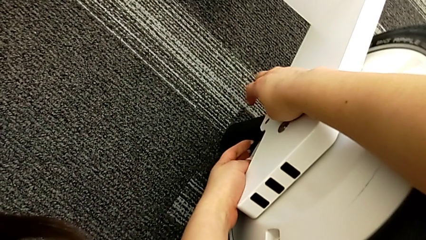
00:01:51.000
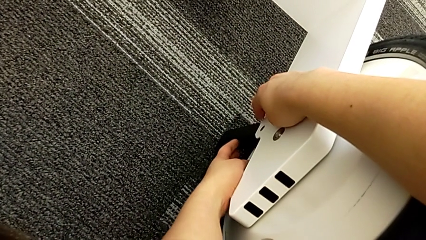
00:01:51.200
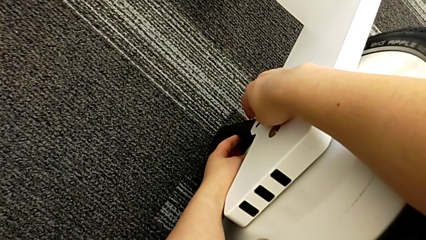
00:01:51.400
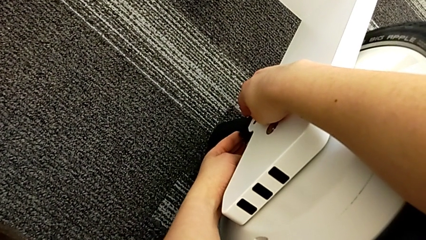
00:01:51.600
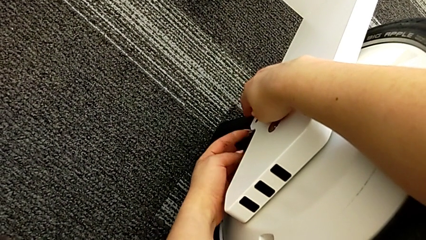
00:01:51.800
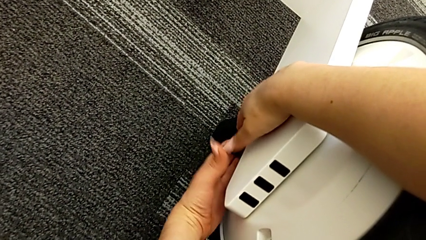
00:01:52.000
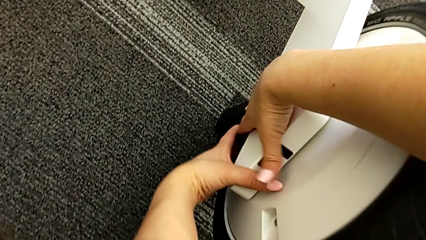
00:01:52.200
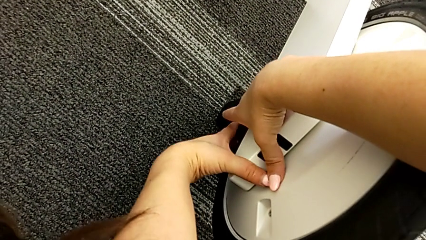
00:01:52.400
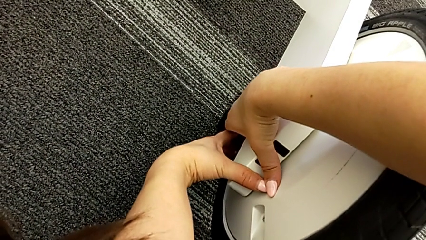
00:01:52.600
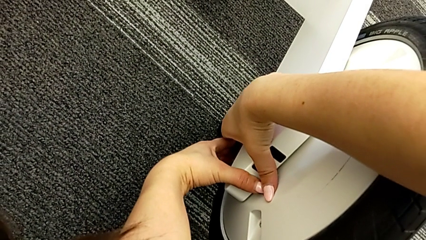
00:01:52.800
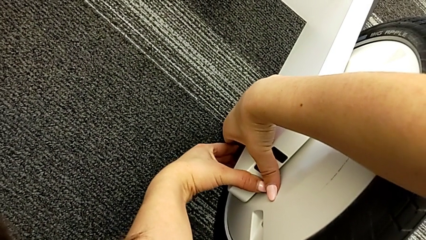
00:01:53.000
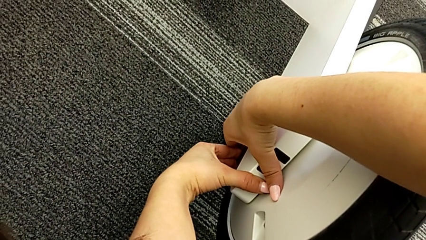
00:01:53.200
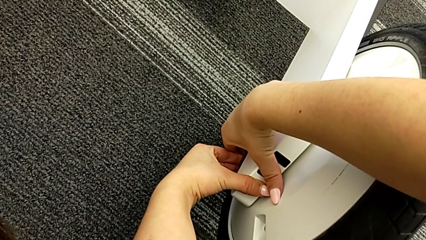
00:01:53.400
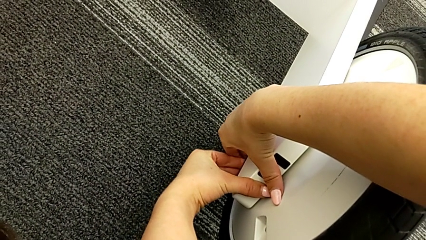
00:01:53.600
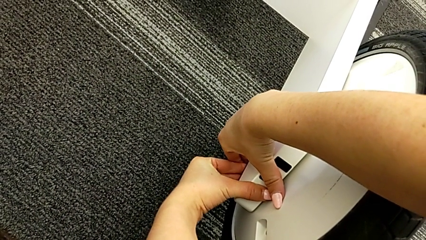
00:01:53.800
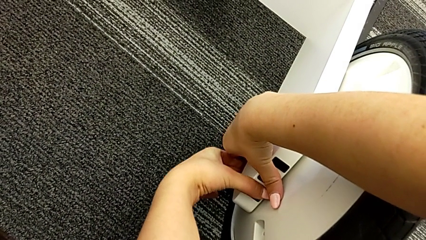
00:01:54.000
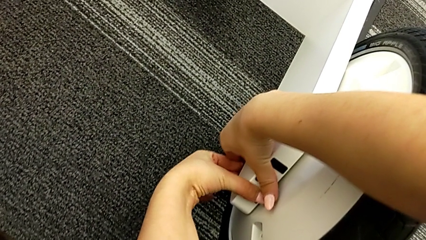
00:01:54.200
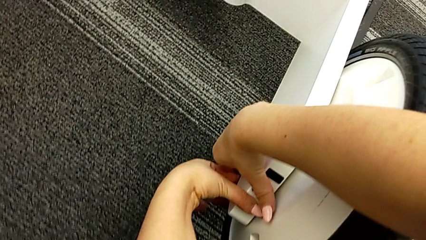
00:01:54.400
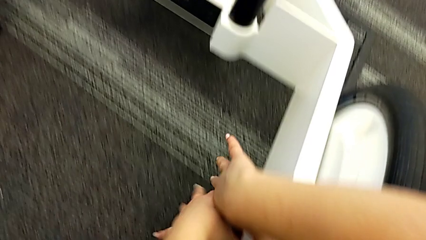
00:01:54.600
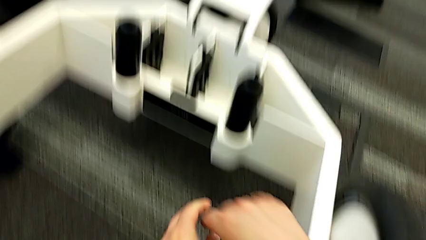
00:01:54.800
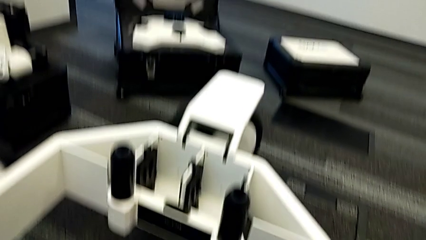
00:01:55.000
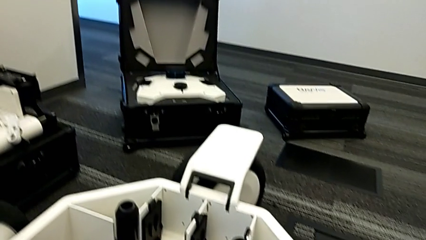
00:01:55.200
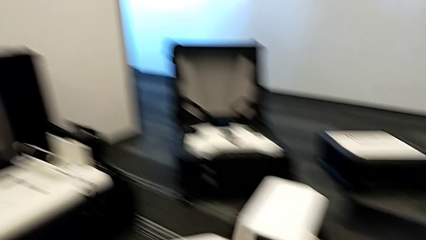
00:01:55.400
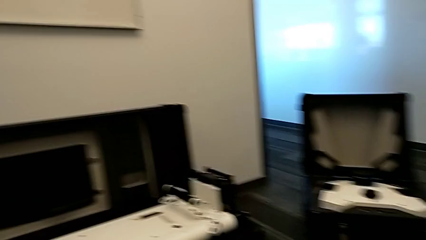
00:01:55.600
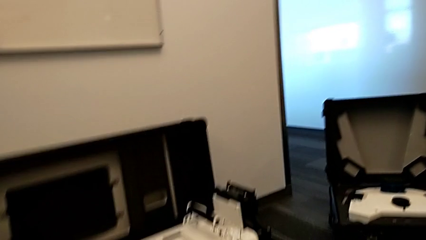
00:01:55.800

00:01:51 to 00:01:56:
The camera wearer is attaching the third wheel to the wheel unit. They keep pulling the lever.

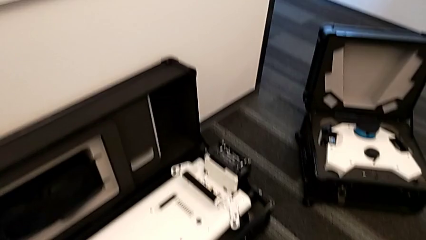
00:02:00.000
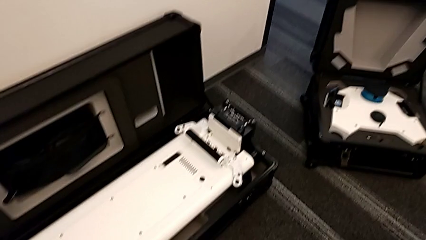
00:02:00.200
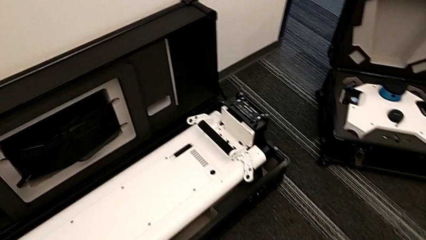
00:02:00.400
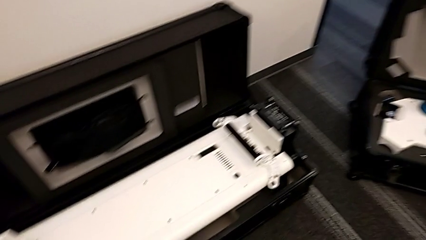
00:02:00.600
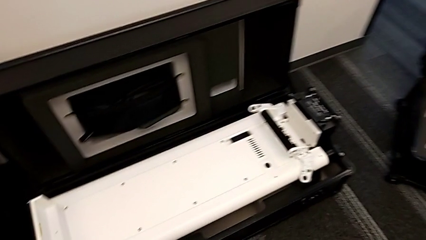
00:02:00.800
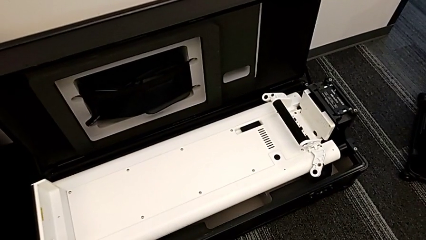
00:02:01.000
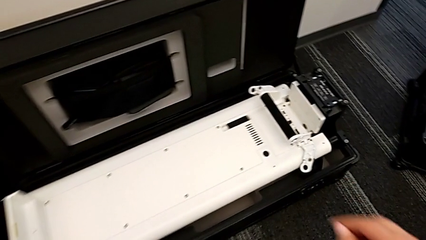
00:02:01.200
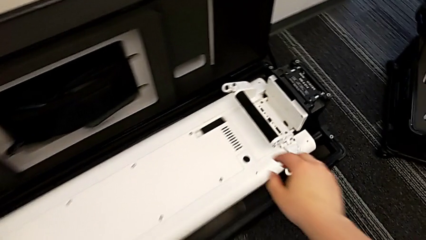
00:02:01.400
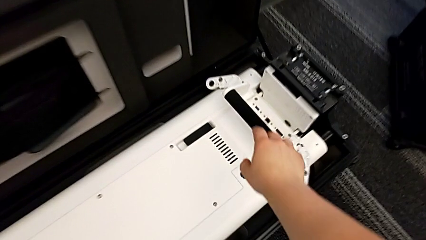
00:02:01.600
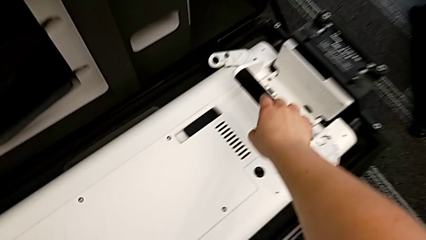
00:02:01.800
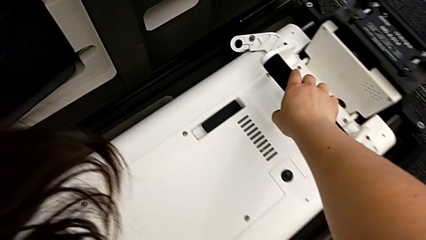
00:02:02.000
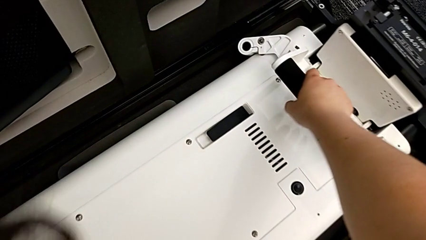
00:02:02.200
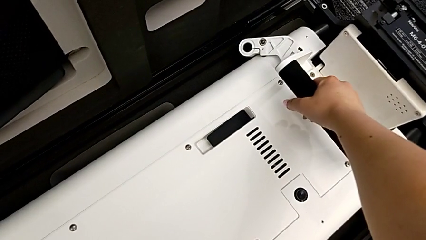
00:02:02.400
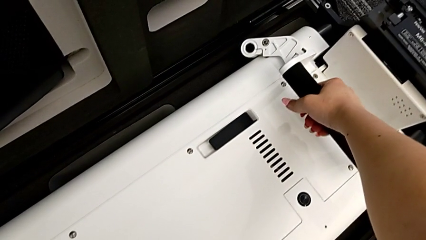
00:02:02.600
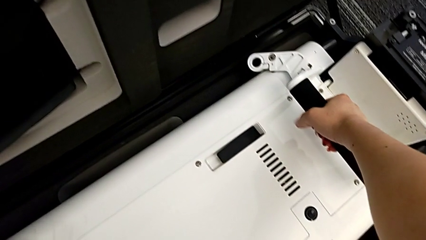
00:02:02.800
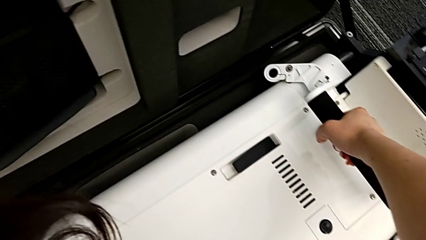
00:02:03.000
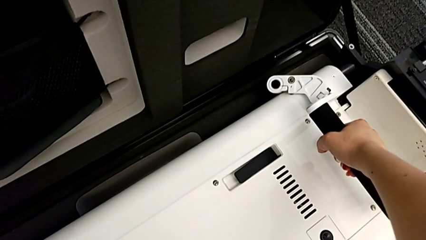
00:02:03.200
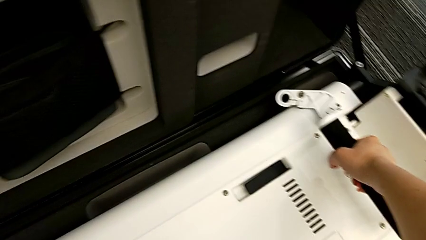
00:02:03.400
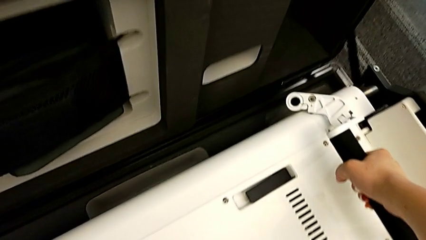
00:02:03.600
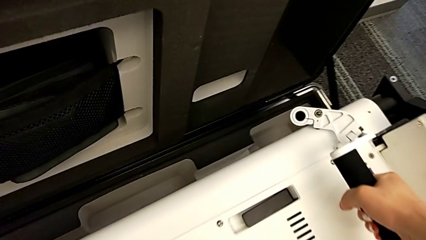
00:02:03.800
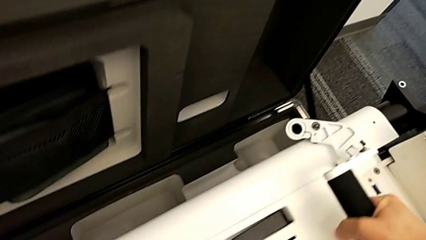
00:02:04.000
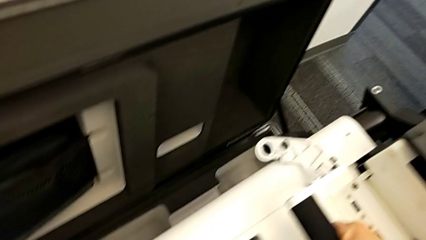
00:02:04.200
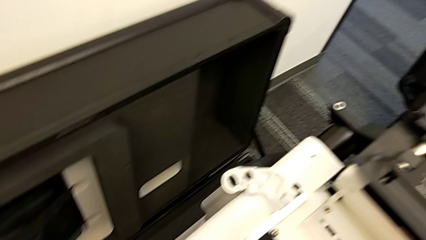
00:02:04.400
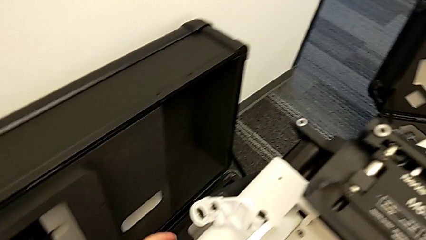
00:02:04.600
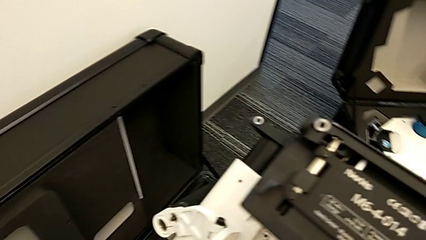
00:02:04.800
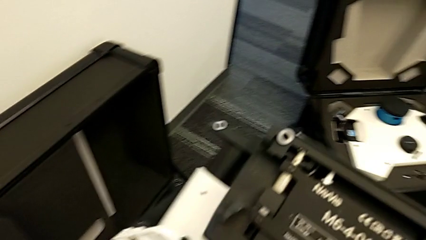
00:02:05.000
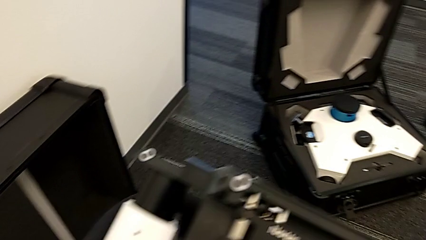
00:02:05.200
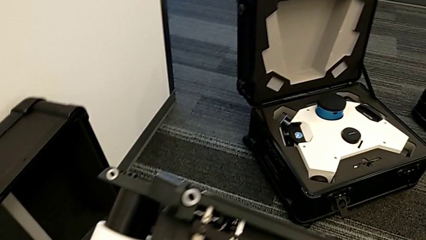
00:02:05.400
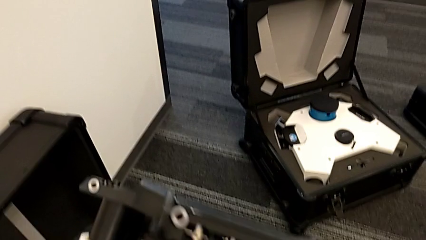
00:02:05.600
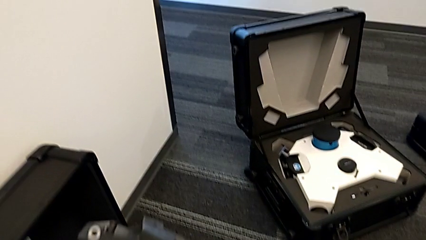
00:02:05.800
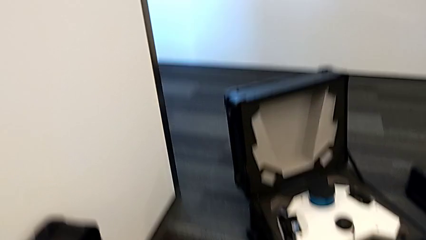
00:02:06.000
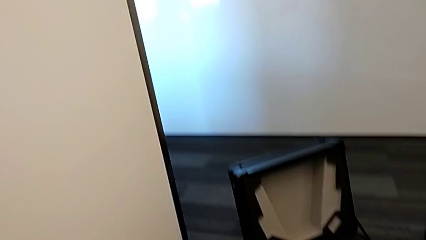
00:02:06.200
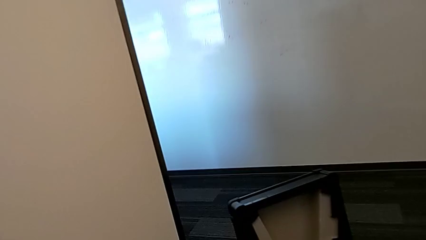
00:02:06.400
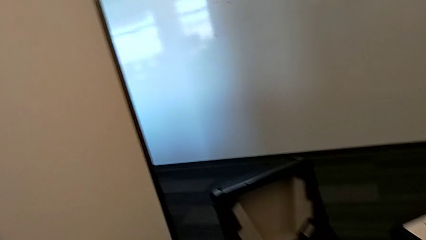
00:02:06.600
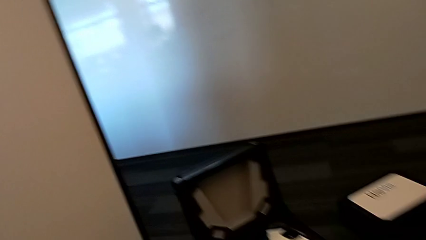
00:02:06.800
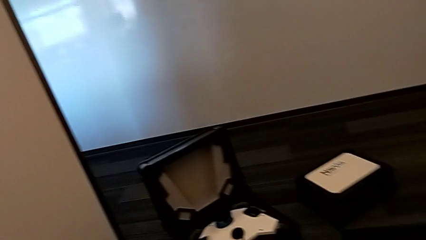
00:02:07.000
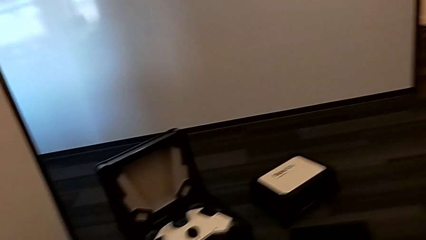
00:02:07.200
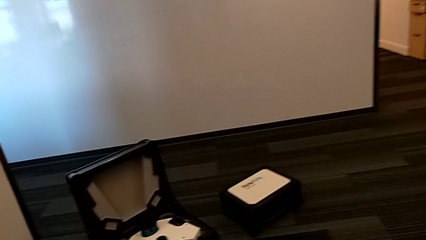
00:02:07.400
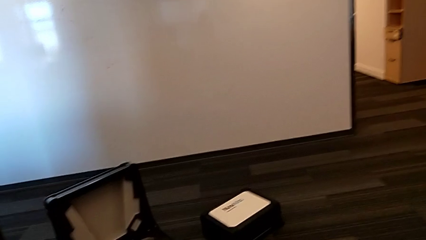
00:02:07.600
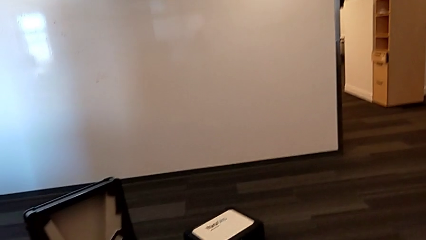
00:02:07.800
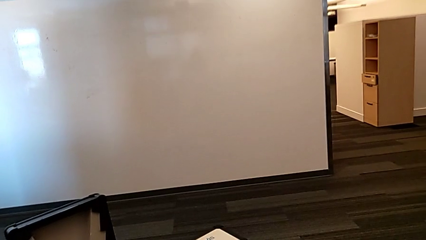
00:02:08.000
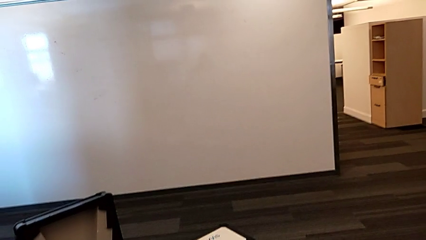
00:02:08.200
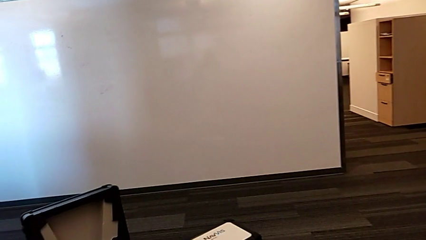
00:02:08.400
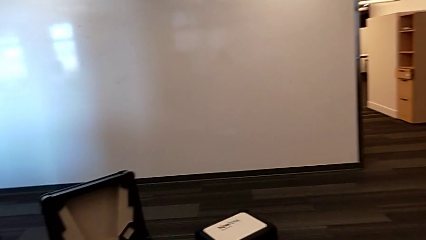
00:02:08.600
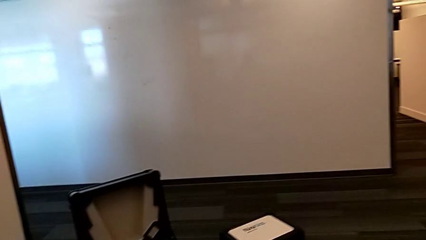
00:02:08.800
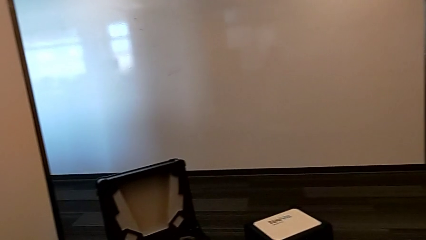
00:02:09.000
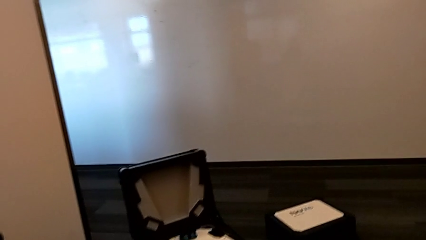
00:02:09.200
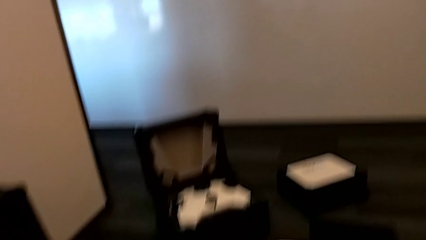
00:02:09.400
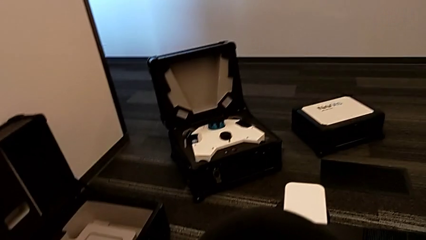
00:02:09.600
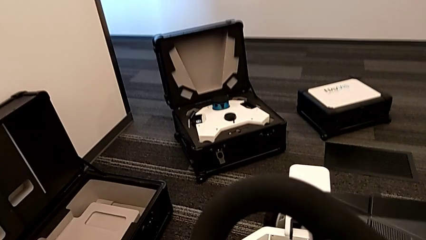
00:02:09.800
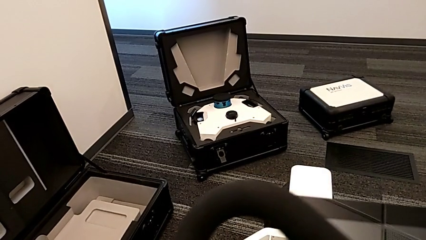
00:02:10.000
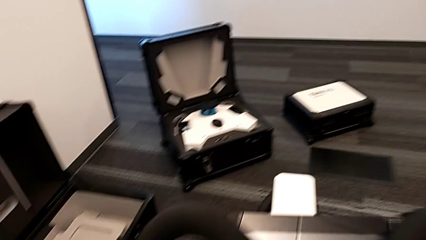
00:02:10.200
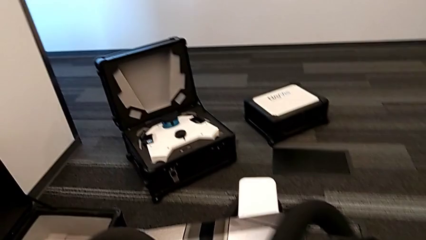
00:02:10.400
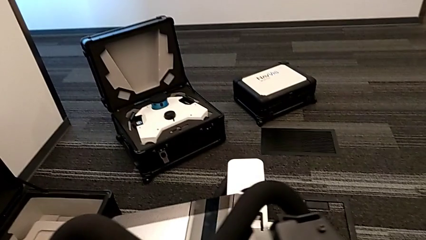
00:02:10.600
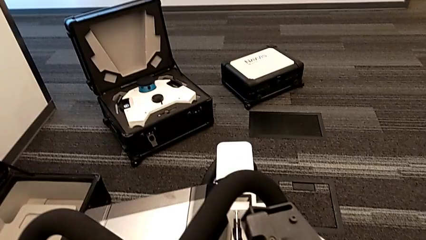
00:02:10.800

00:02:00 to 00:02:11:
The camera wearer is moving the base toward the wheel unit. They grab the base.
